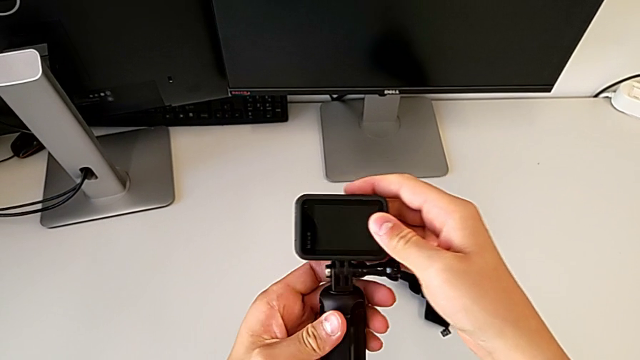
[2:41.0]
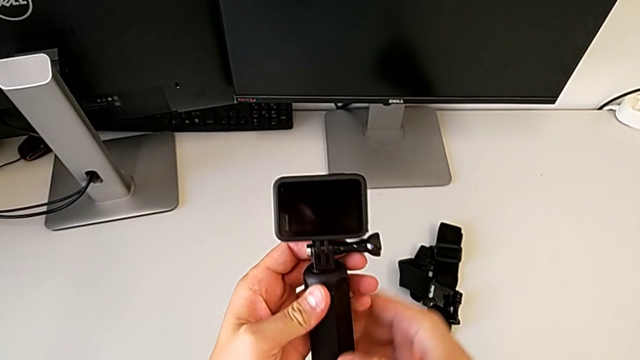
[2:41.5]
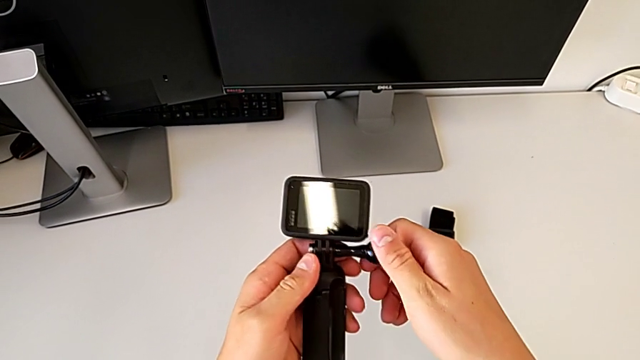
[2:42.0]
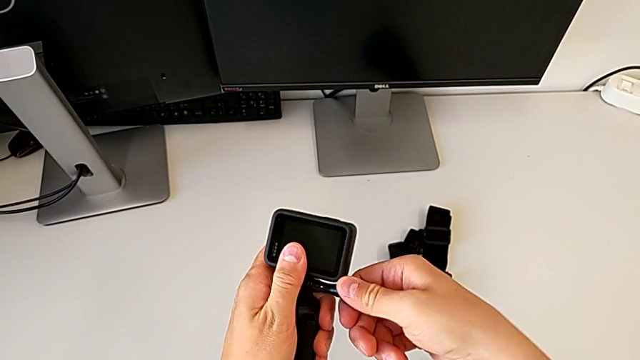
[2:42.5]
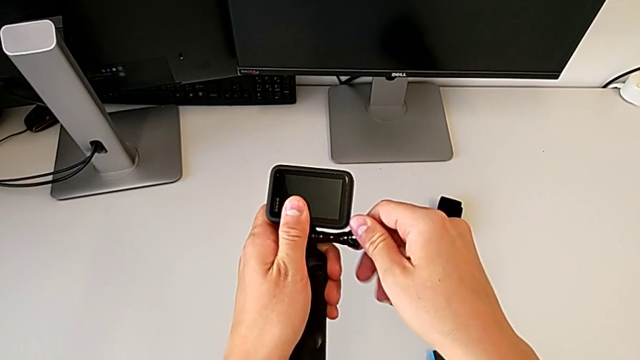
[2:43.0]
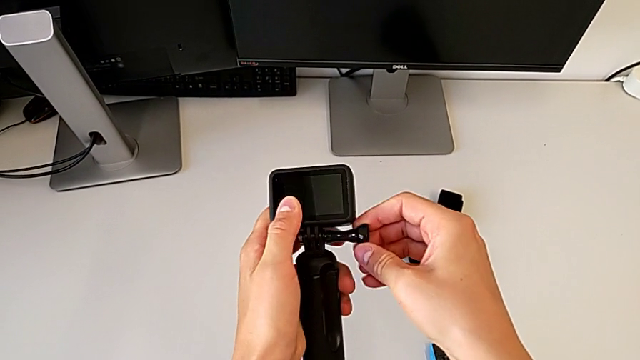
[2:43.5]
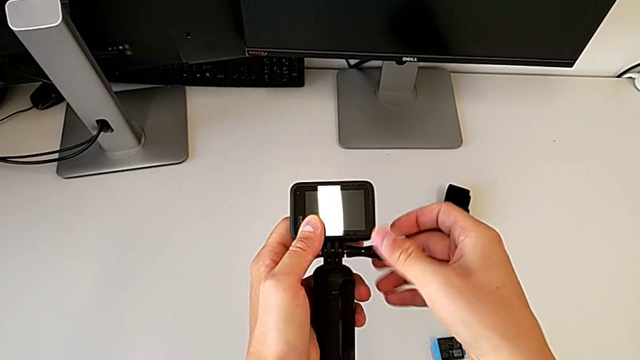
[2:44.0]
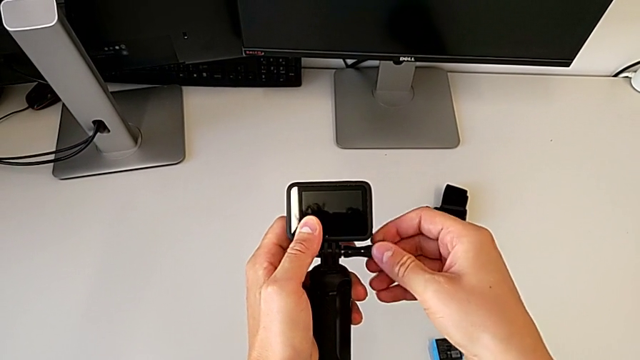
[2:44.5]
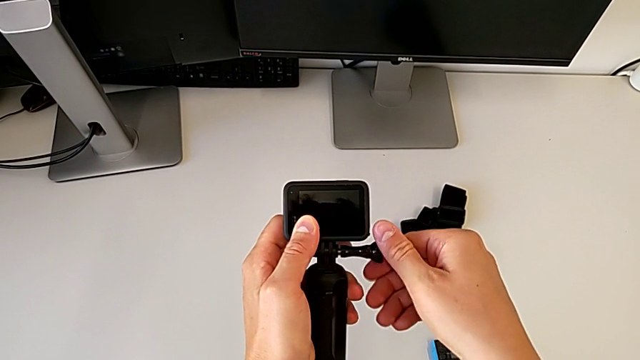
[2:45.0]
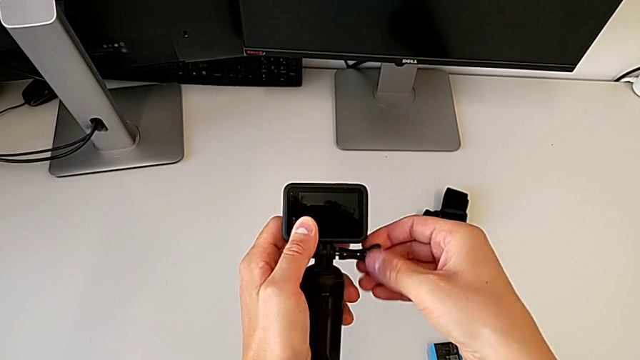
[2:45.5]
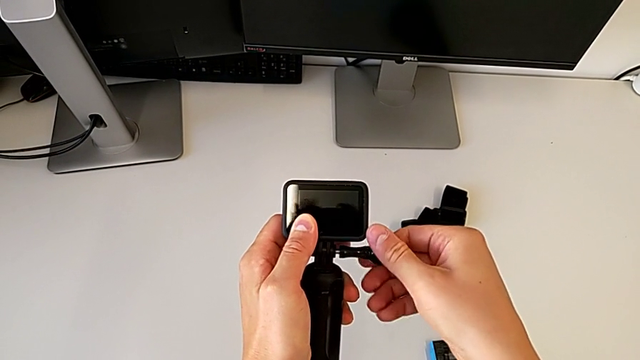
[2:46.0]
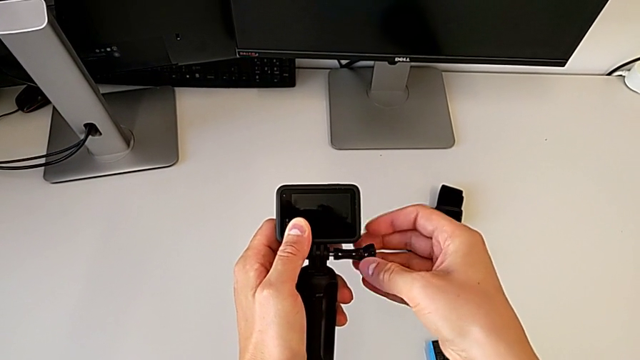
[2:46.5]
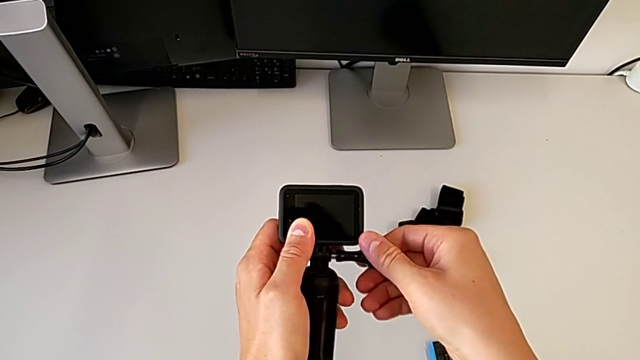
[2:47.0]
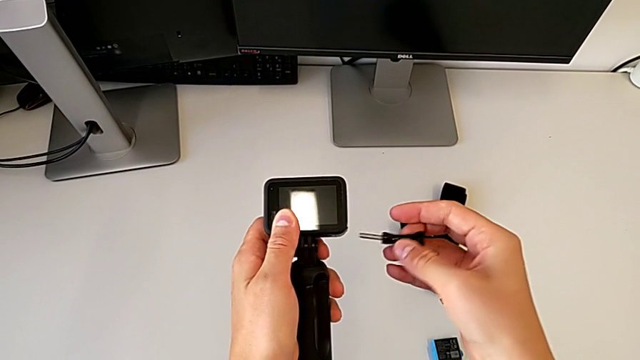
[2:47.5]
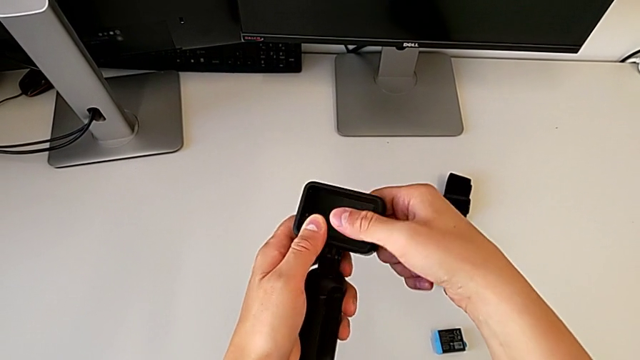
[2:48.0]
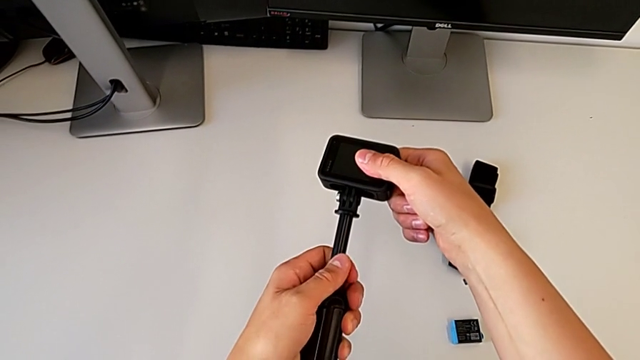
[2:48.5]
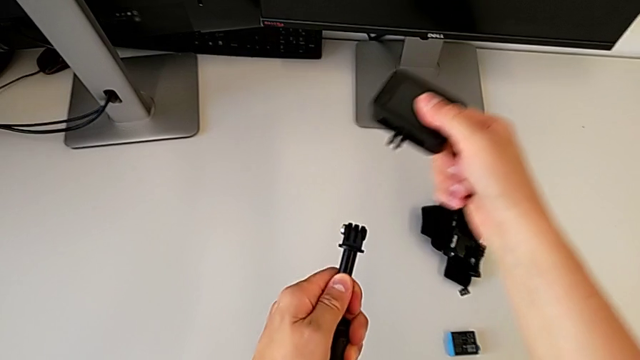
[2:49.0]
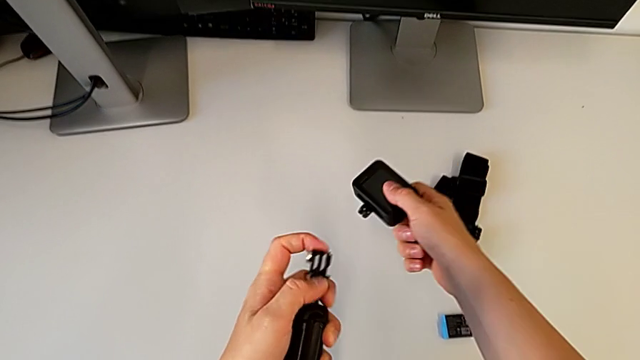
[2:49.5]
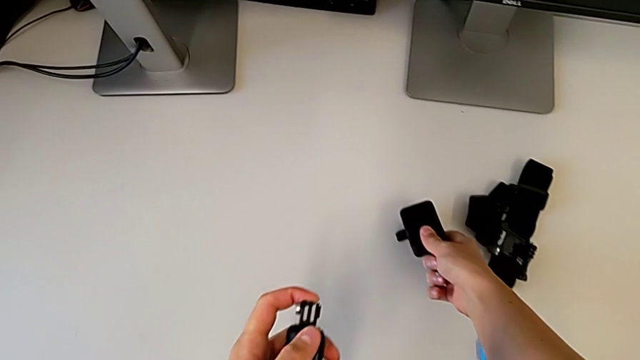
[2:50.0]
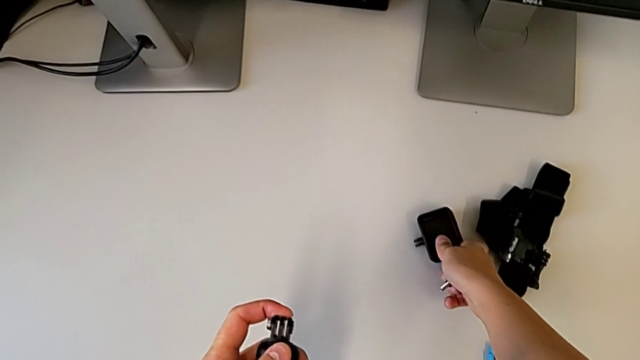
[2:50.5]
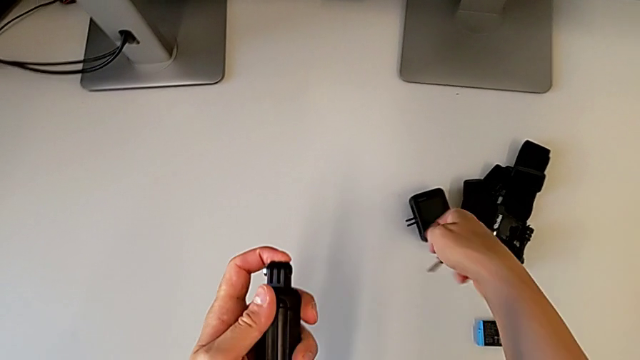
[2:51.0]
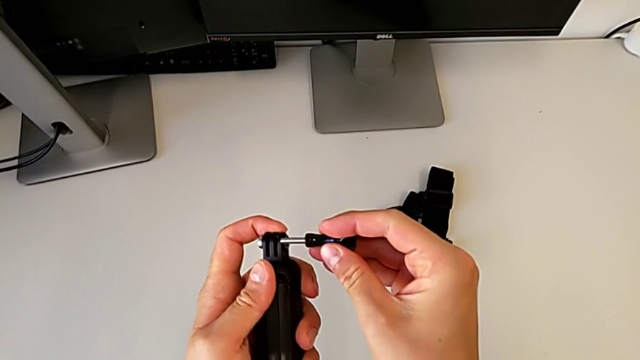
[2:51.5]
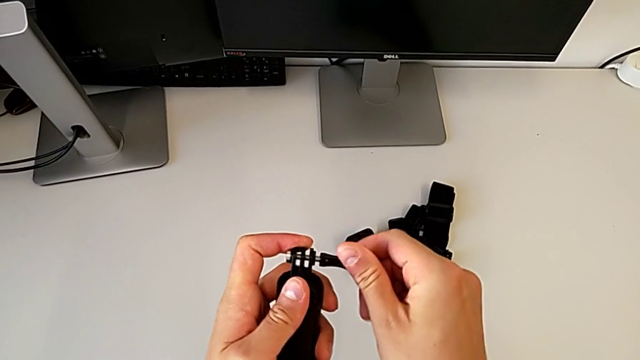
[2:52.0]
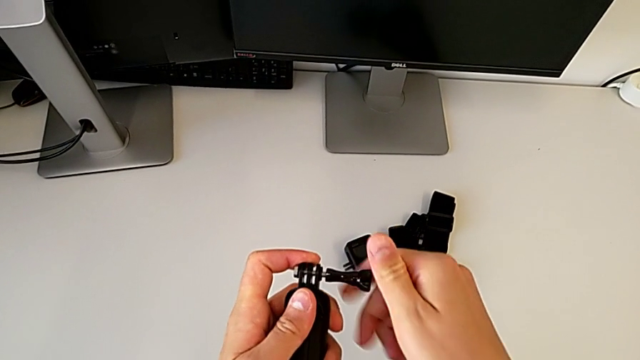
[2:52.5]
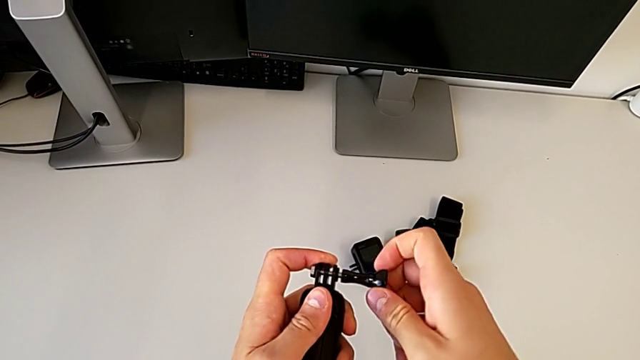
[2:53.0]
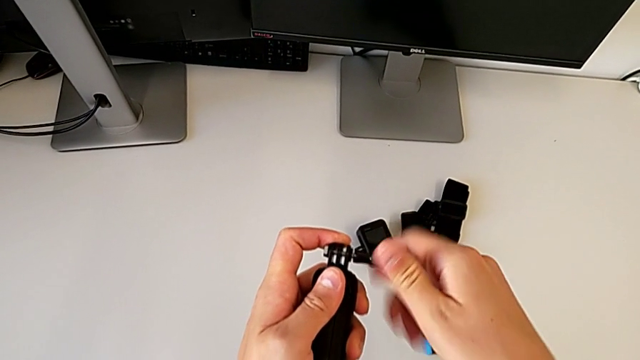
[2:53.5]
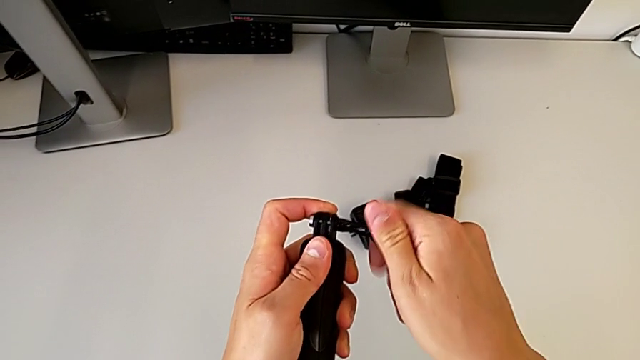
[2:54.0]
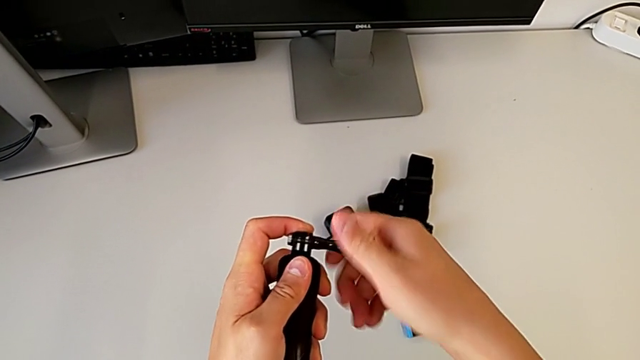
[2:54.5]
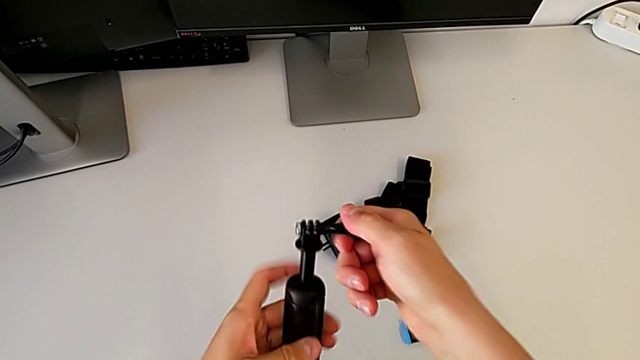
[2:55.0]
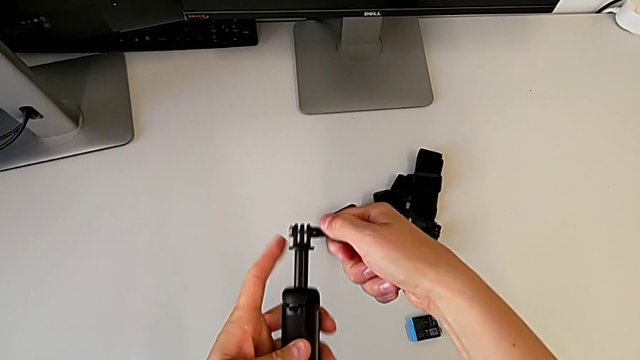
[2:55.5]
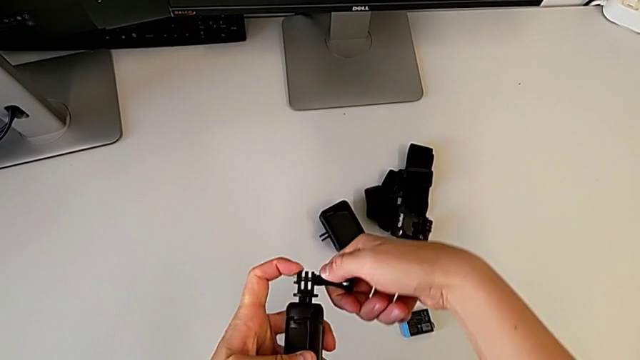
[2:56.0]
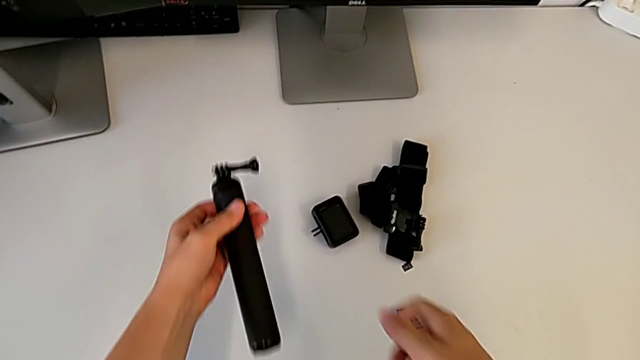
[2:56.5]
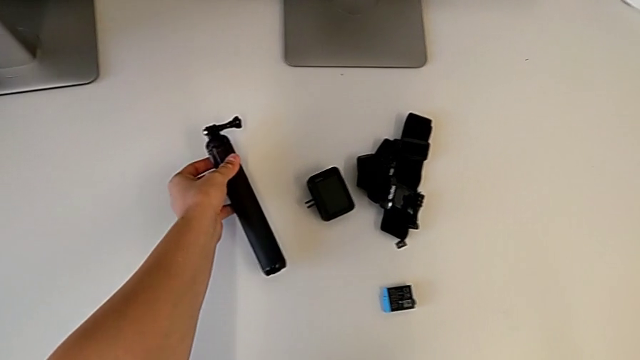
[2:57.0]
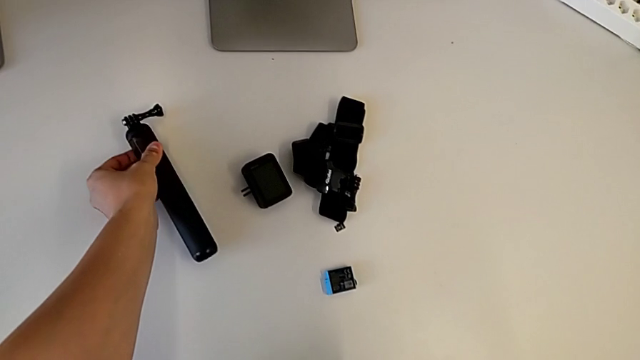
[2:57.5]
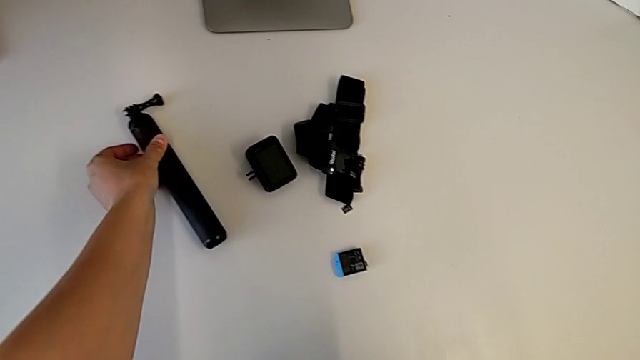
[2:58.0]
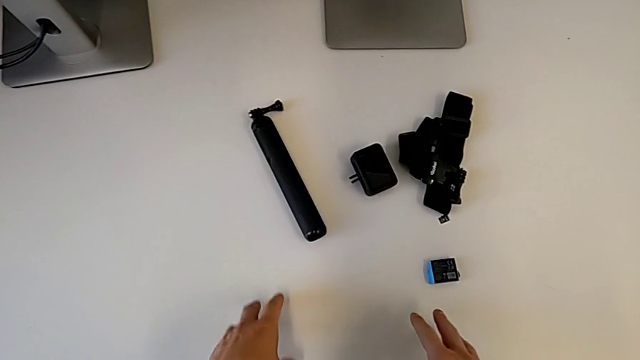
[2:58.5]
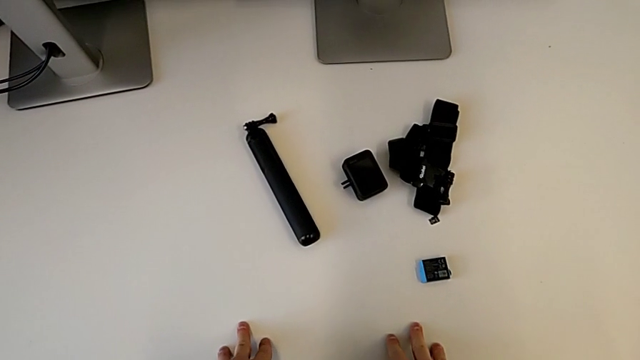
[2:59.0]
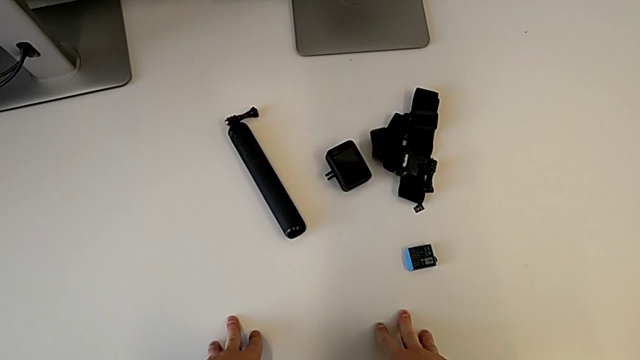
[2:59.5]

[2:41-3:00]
The camera wearer disassembles the handheld grip. They disassemble the screw, withdraw the mounting peg, place the GoPro, insert the screw, screw it and place the handheld grip.
